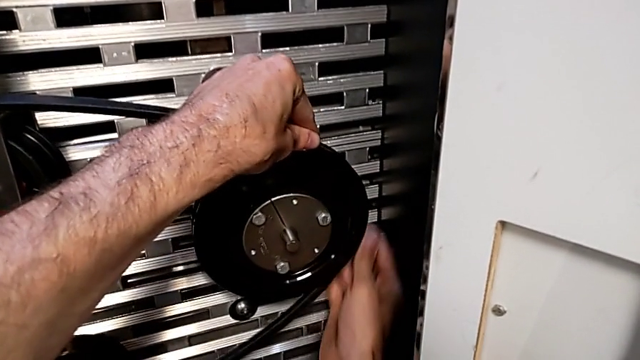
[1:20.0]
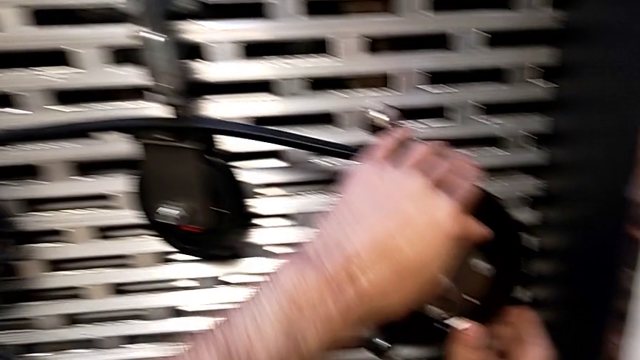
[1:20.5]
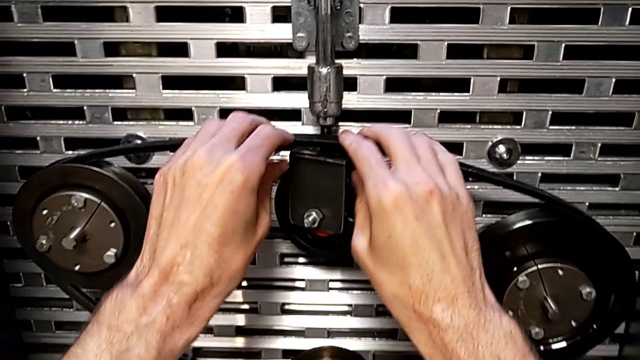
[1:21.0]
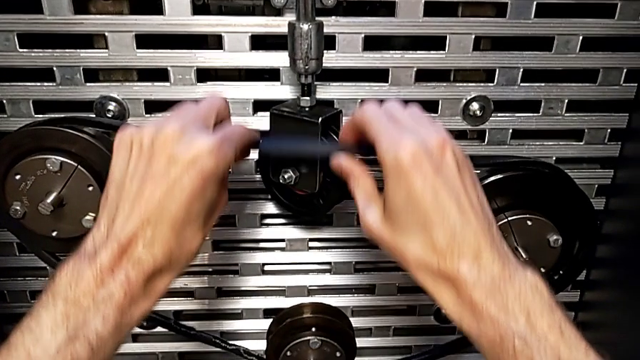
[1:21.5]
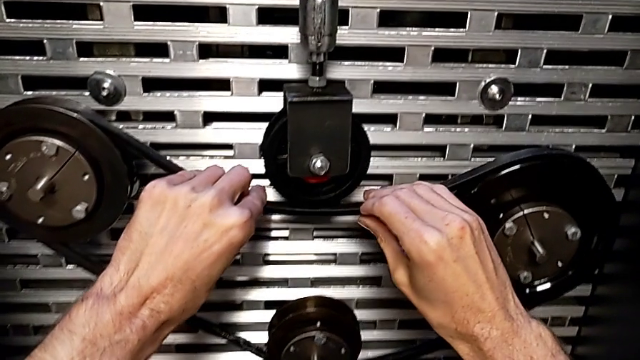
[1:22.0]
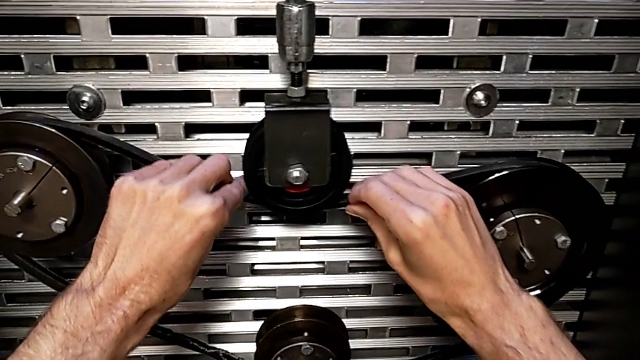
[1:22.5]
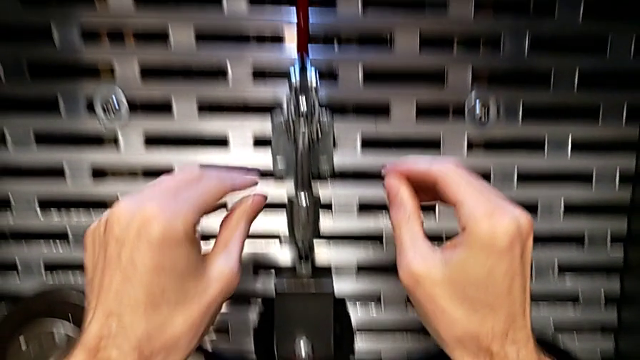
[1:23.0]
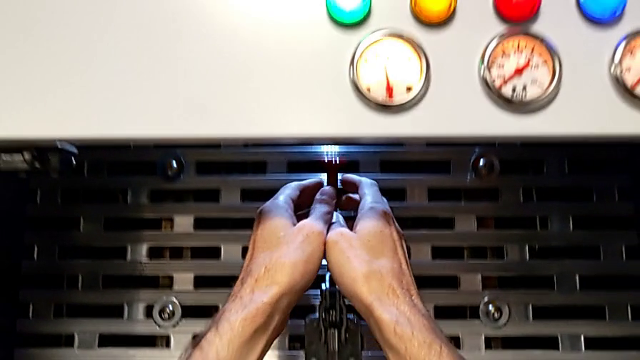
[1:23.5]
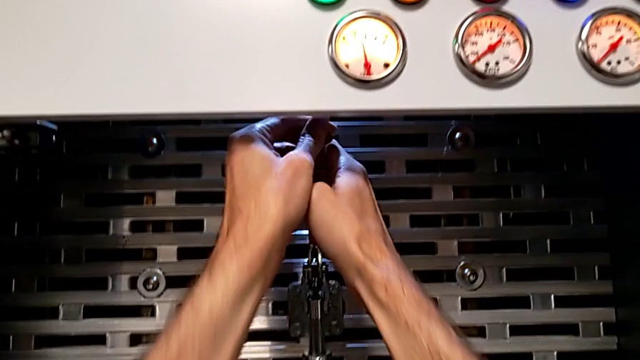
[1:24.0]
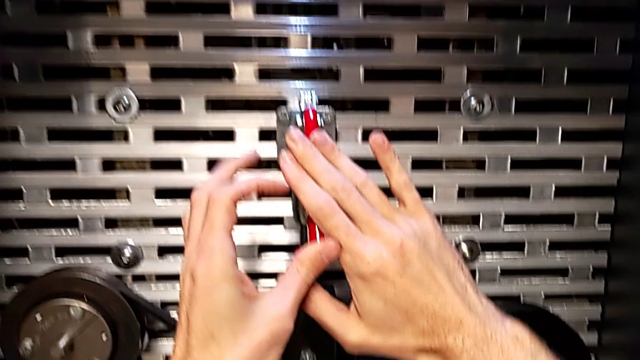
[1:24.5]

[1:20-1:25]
The camera wearer is exchanging their old belt for a new one. They keep assembling the old belt, approach the red lever and push it.

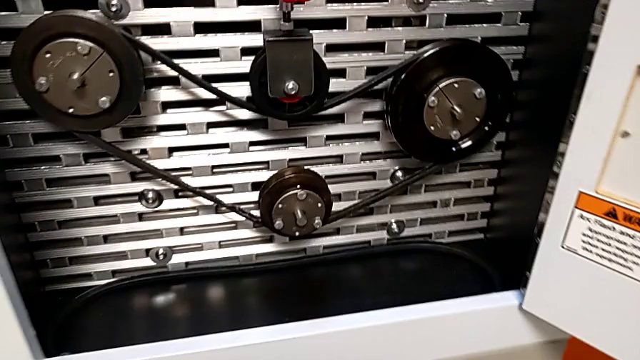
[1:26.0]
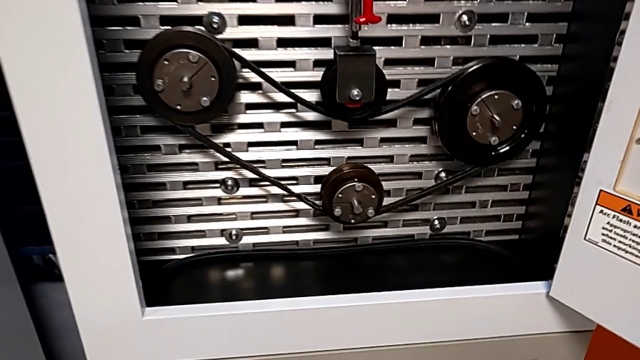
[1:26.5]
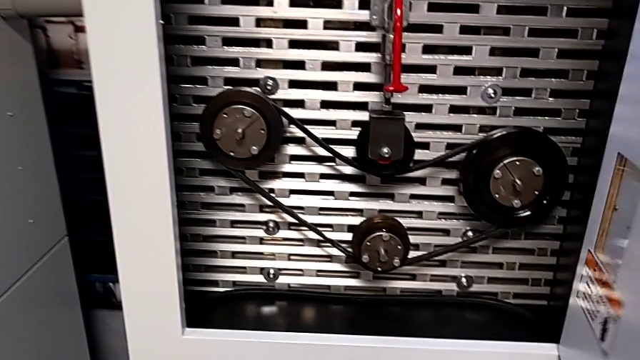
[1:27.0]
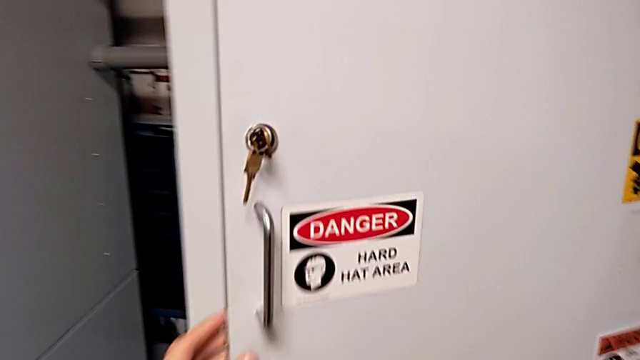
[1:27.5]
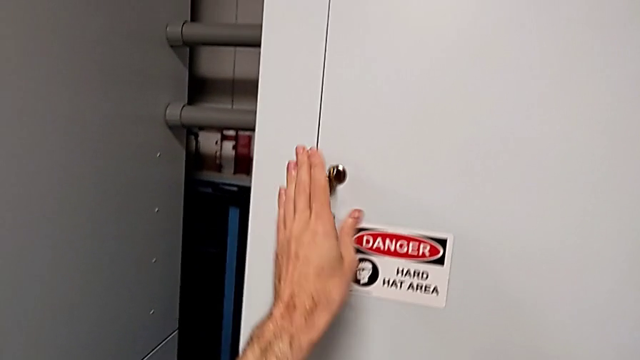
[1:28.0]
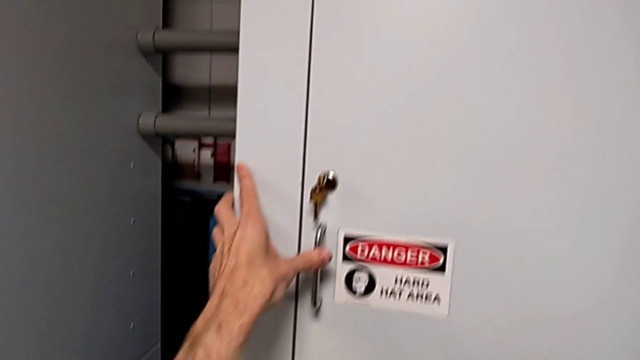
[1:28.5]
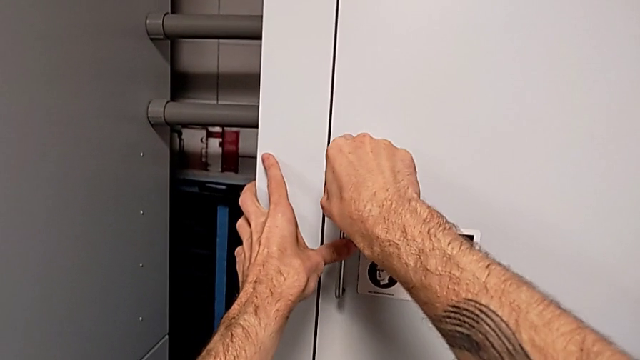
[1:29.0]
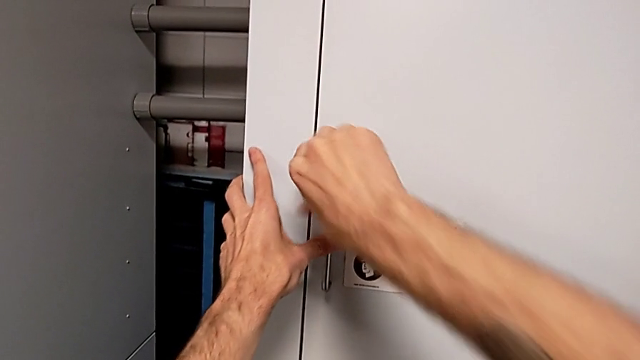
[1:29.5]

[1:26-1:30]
The camera wearer locks the door. They close the front panel door and lock it.
